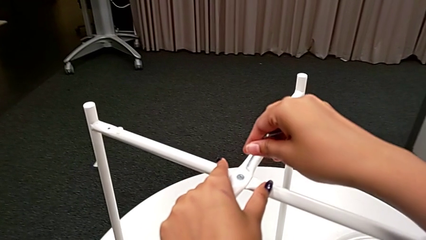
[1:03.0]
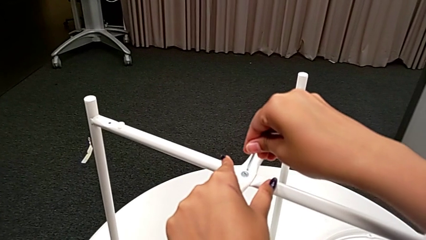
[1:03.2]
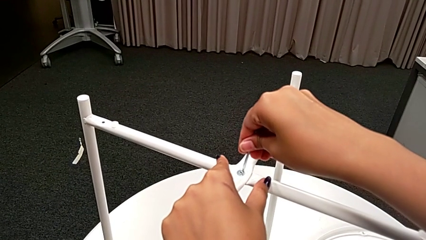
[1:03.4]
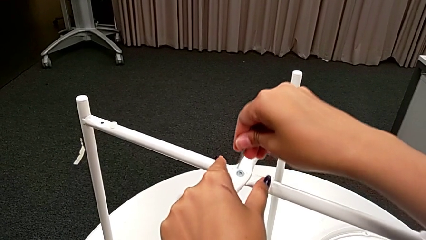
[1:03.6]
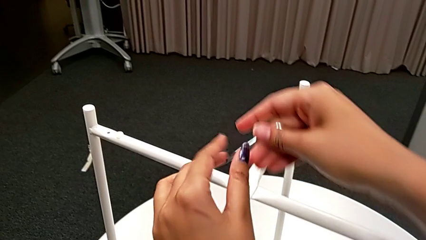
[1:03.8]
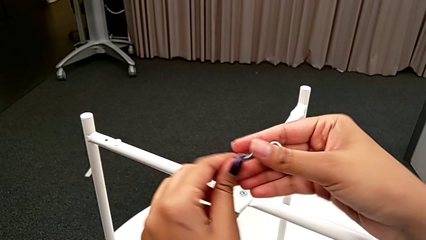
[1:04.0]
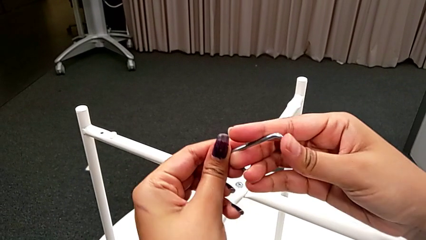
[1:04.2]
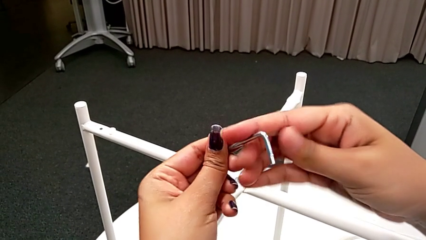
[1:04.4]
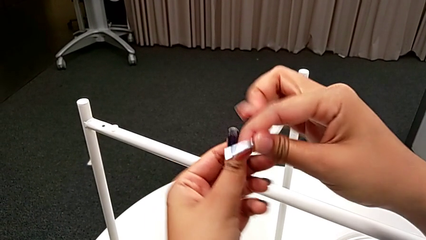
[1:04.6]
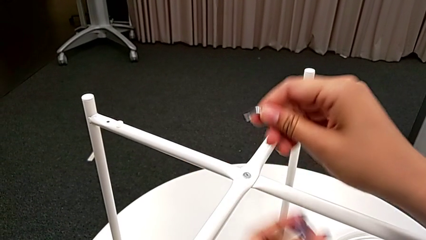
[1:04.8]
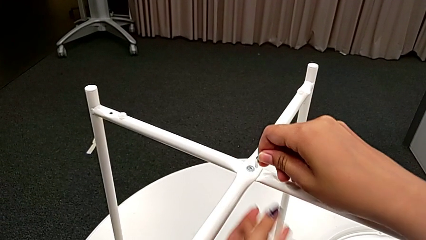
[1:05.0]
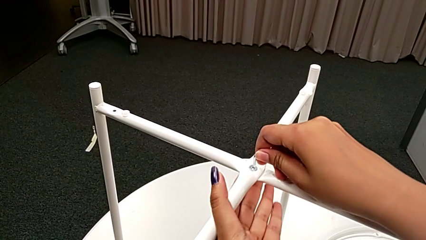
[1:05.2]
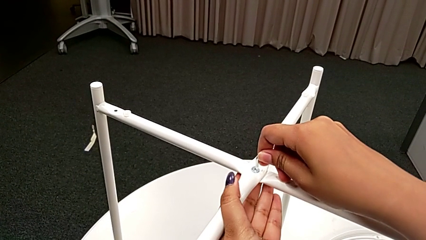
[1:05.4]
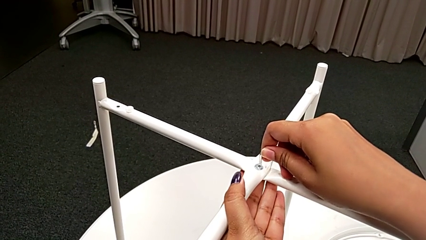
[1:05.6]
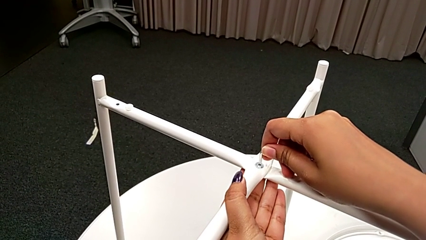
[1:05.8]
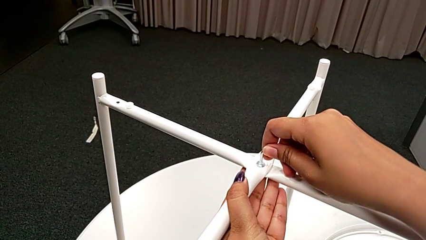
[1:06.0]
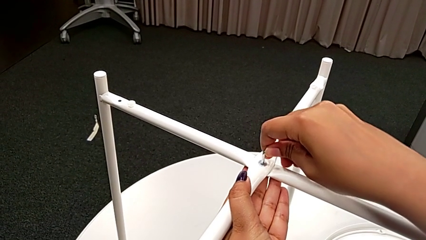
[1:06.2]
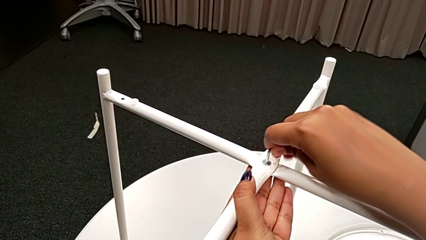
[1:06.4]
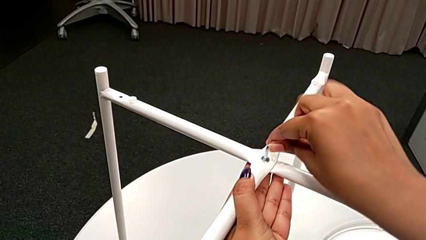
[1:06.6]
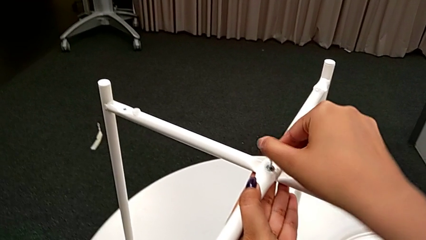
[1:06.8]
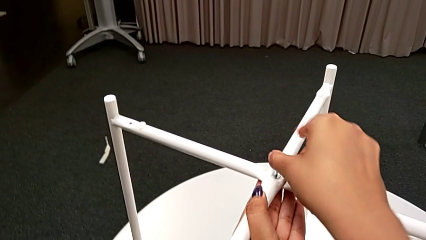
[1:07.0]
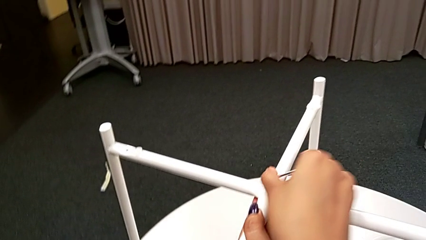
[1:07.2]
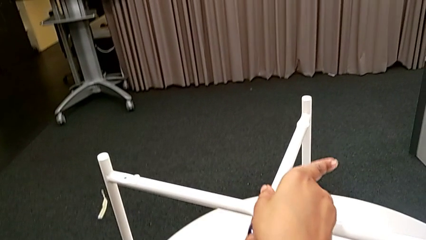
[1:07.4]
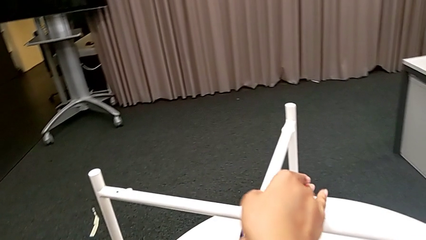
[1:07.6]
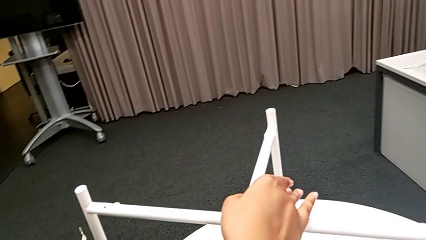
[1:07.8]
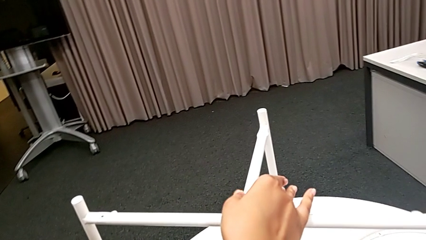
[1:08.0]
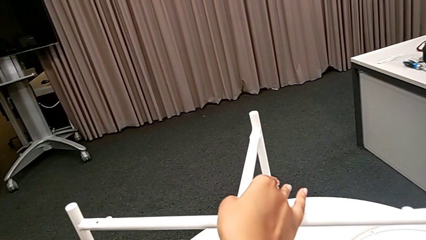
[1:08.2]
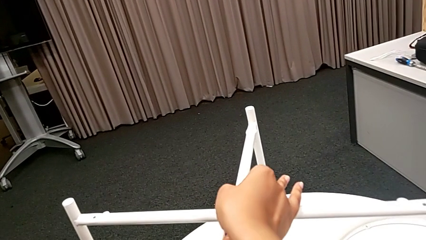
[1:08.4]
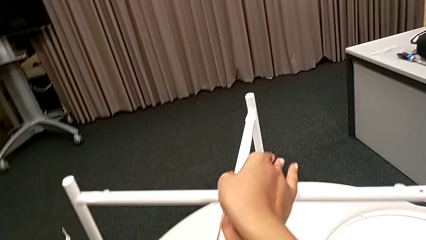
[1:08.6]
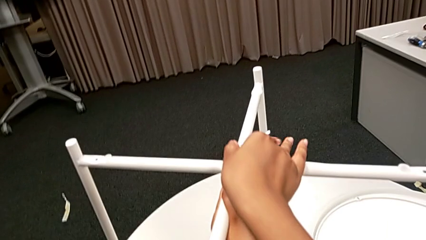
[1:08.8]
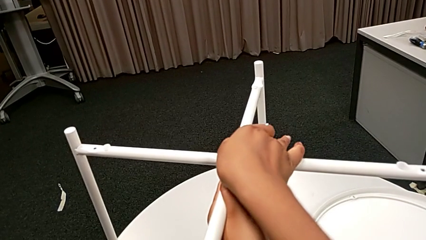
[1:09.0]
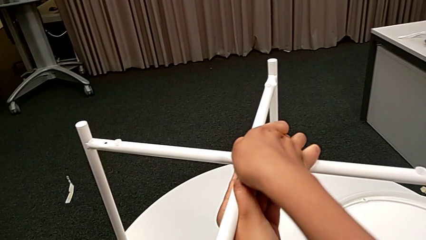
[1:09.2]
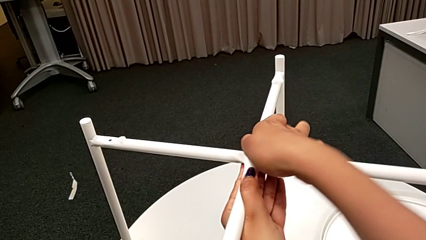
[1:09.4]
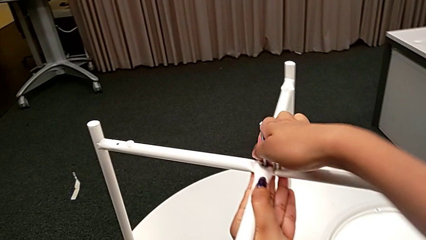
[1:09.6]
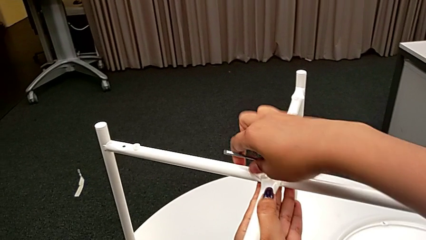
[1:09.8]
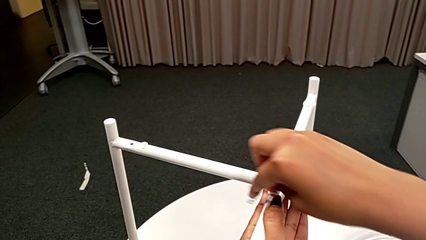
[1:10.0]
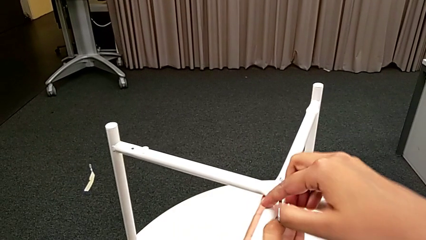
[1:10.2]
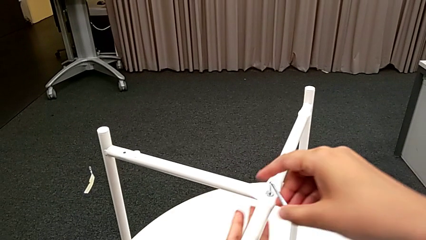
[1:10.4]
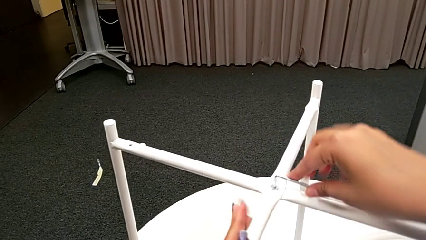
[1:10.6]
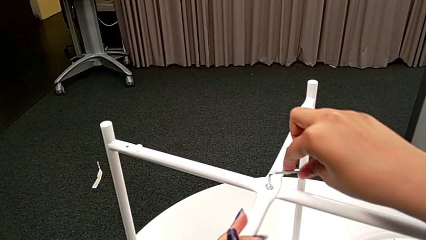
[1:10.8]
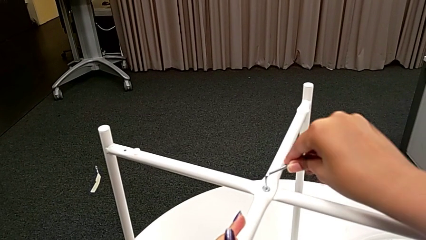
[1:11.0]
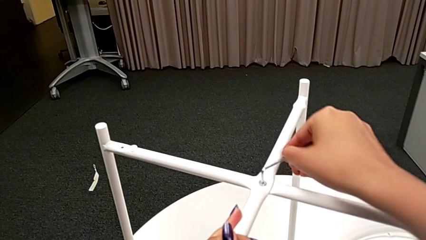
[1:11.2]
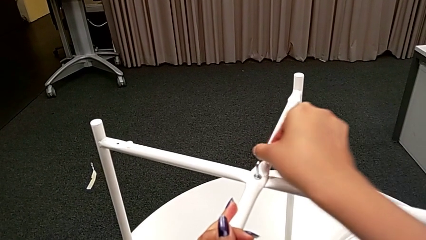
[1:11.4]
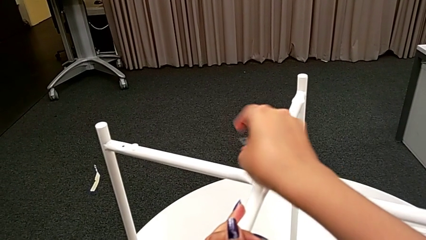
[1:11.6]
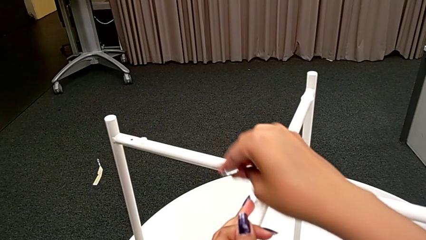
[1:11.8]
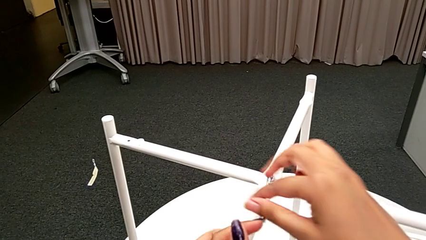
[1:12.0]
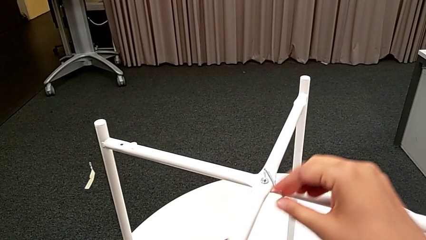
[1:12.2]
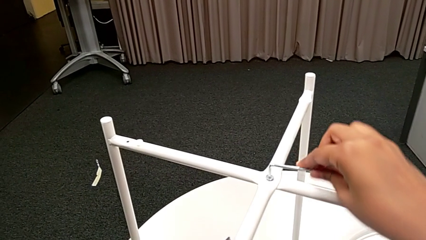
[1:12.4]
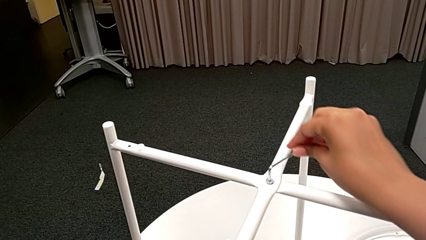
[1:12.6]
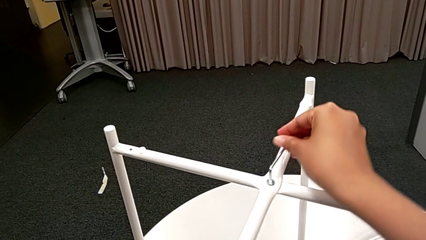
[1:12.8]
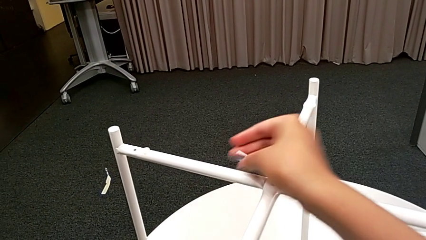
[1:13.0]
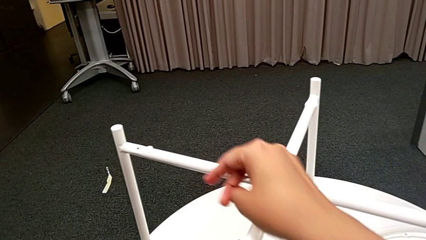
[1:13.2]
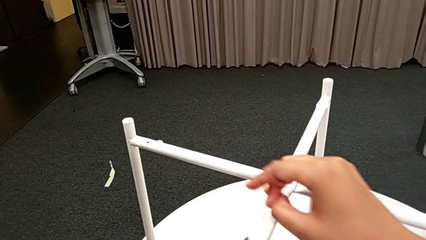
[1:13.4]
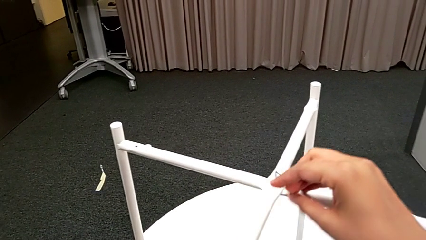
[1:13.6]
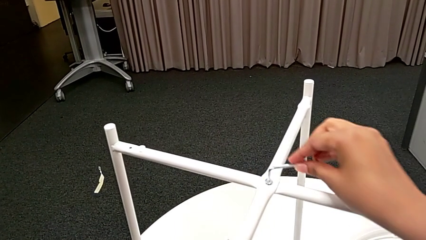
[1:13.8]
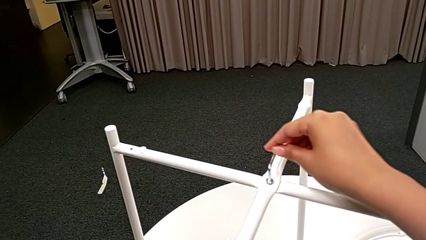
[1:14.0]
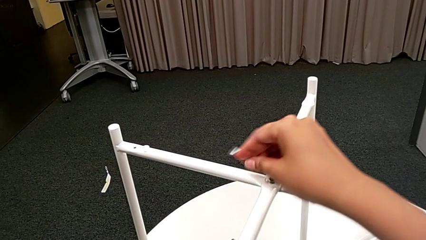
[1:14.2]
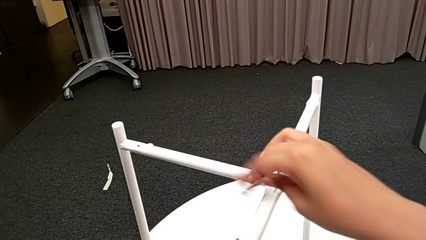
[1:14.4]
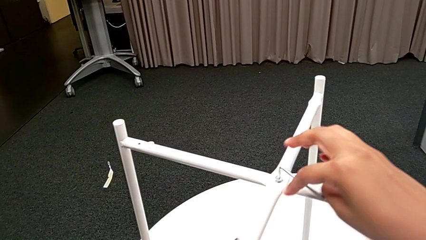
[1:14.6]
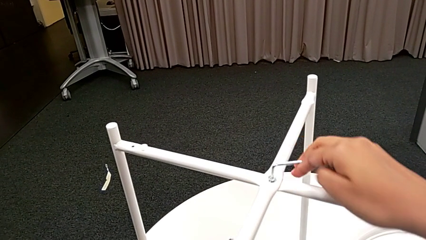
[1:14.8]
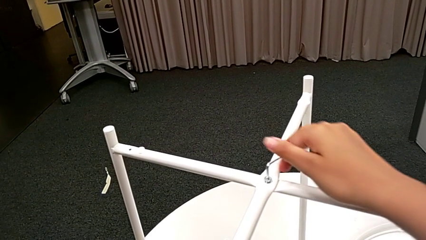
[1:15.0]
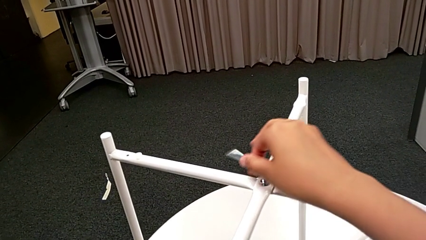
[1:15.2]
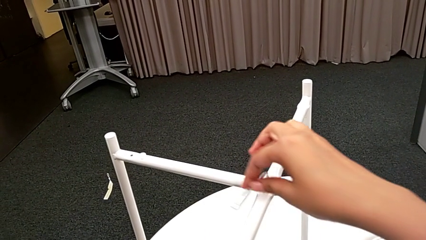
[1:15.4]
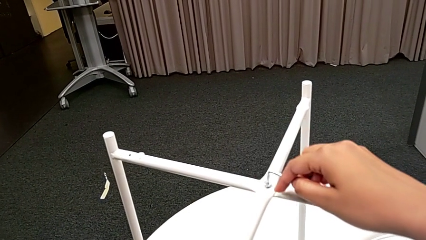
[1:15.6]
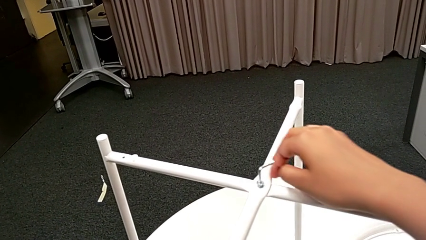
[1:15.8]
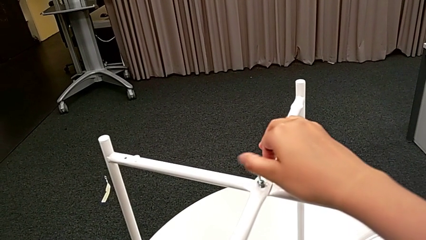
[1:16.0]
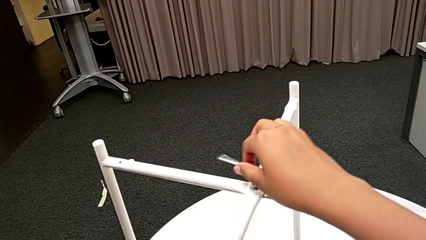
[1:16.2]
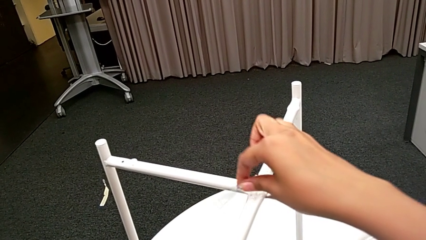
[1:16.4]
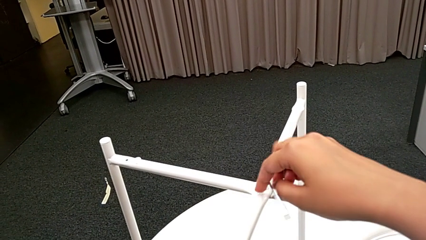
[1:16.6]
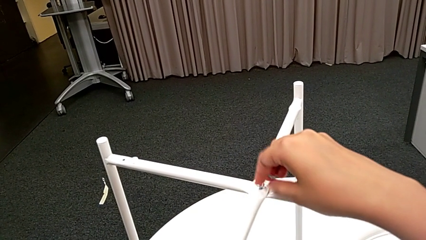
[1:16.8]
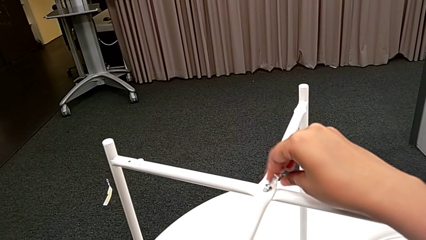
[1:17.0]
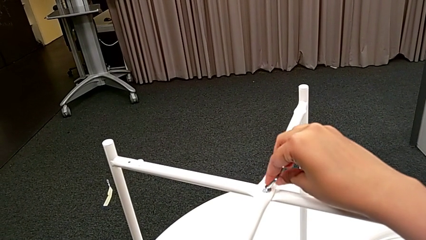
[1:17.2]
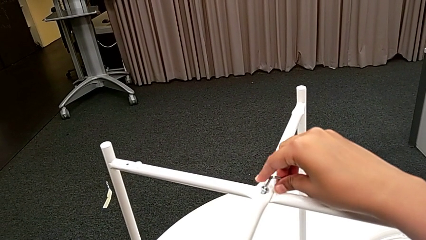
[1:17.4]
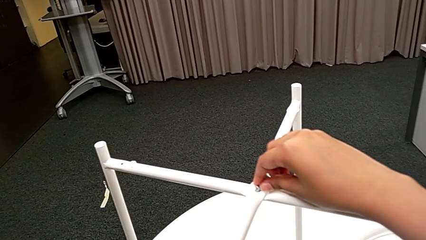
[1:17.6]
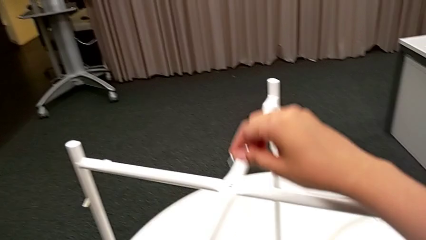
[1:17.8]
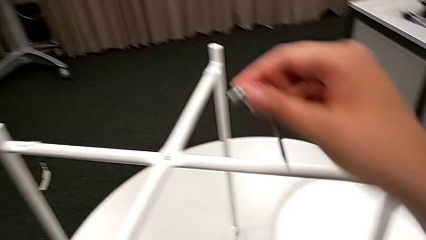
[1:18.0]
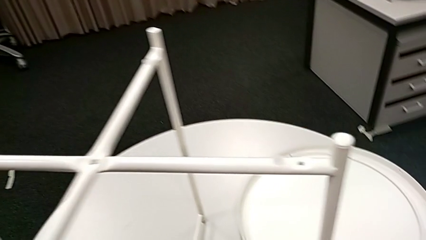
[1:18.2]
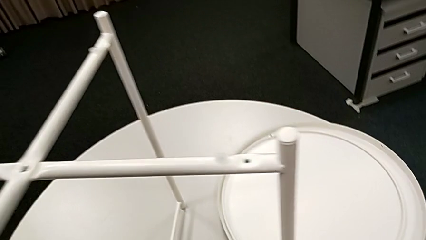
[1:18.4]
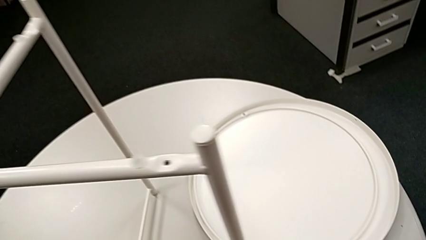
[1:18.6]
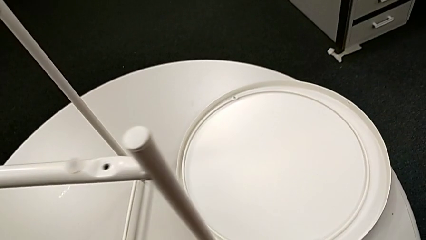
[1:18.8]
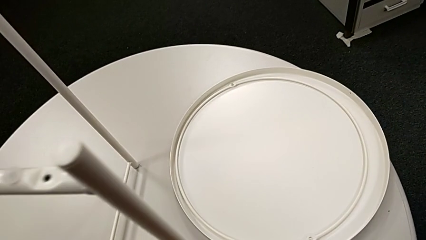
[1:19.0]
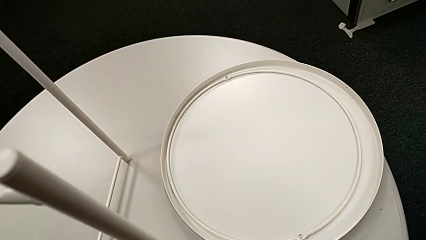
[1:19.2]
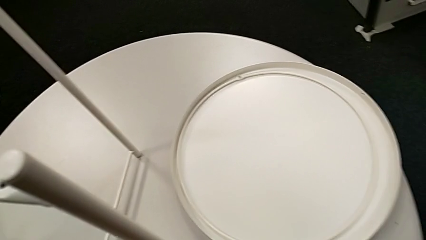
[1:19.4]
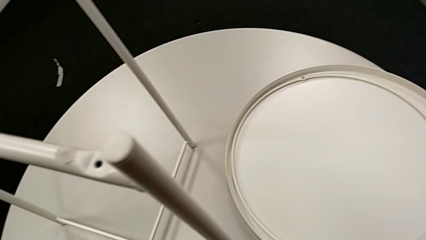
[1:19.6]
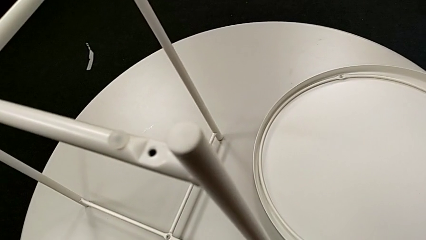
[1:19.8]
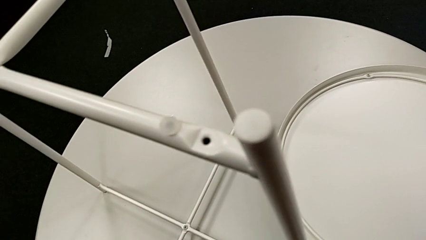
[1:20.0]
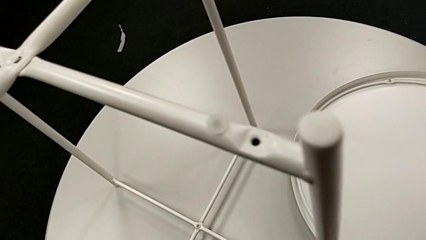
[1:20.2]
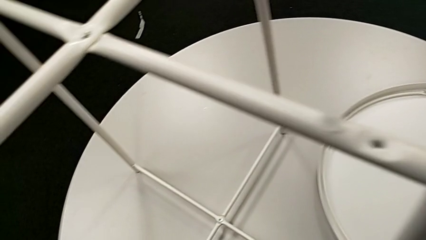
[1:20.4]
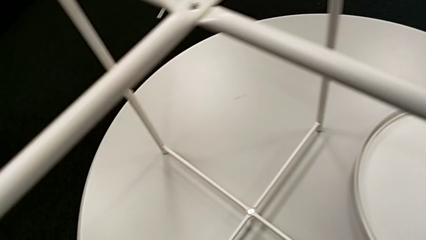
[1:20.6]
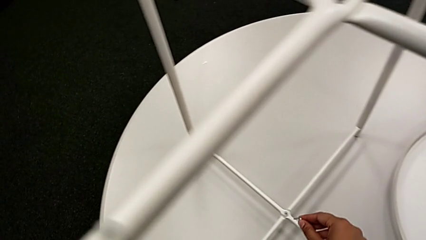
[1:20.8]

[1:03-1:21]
The camera wearer unscrews the top head socket head. They approach the hex socket head, rotate the Allen wrench, insert it, unscrew the hex socket head, disassemble it and place it.
